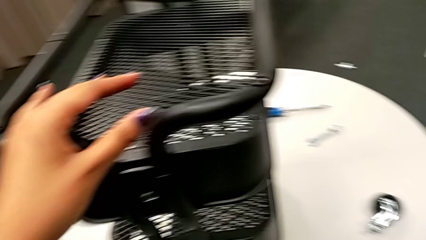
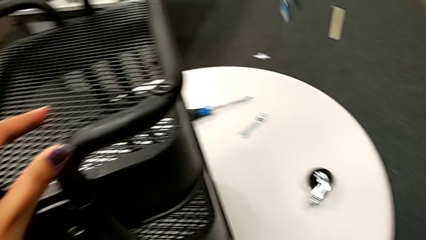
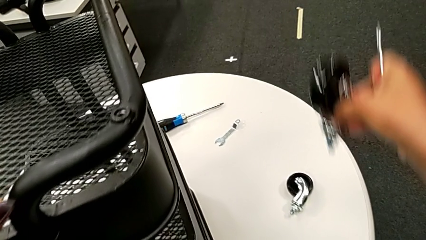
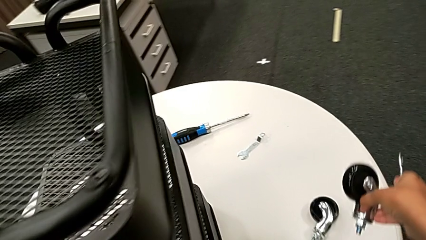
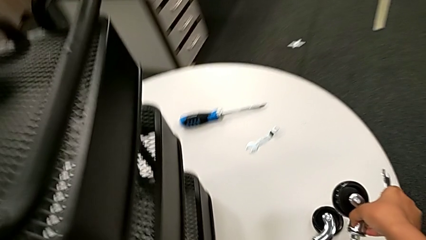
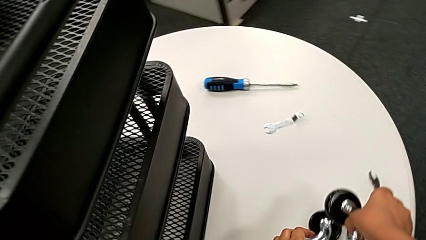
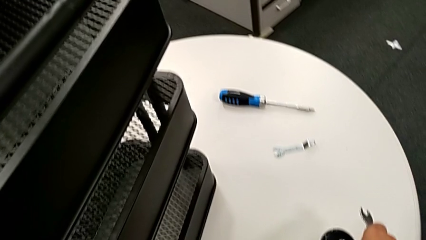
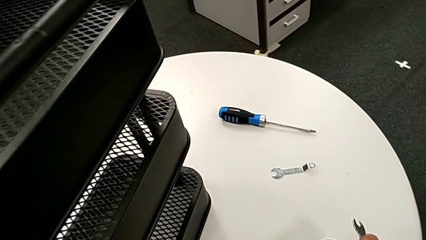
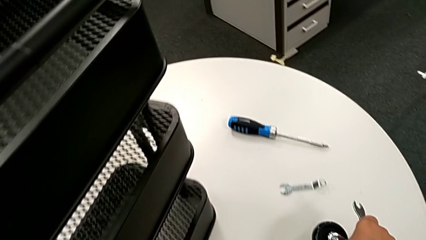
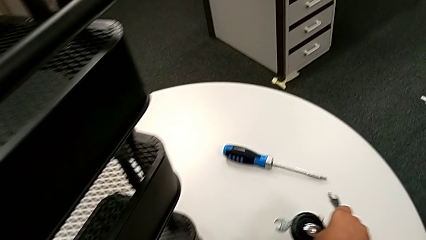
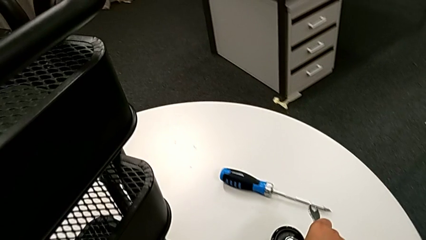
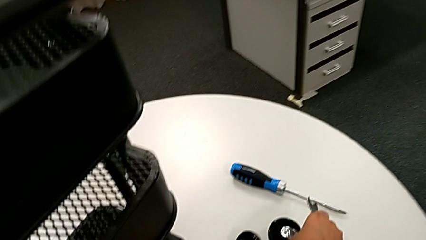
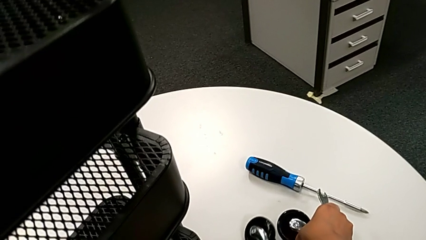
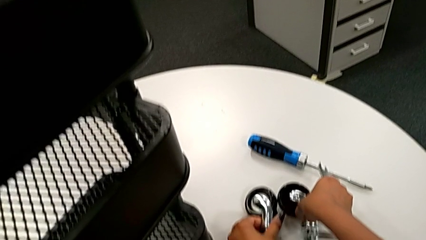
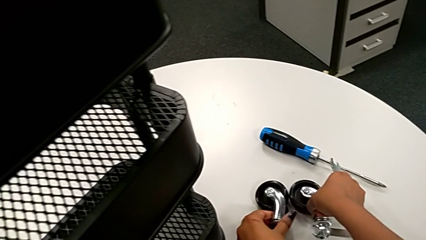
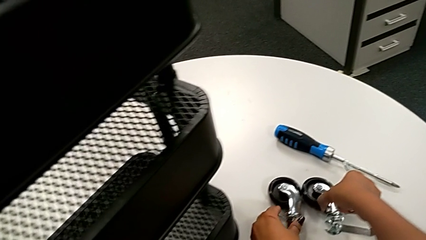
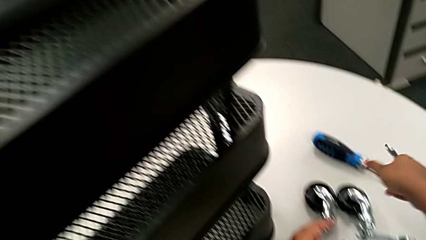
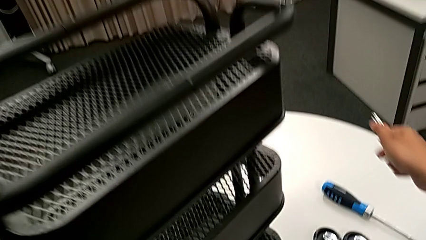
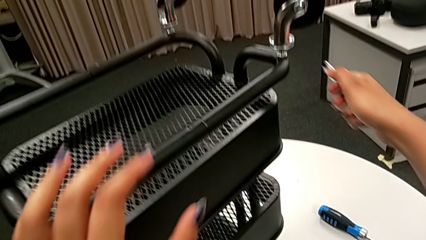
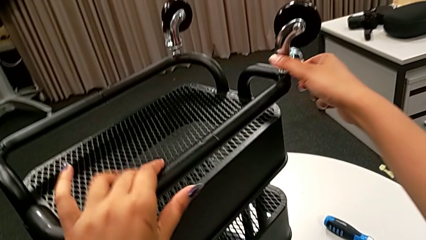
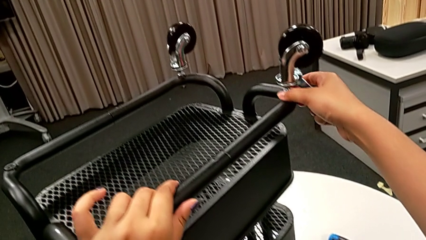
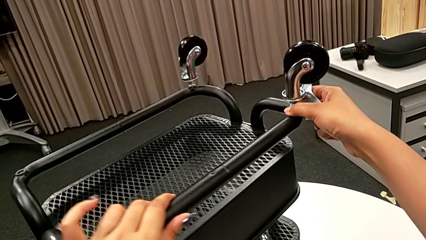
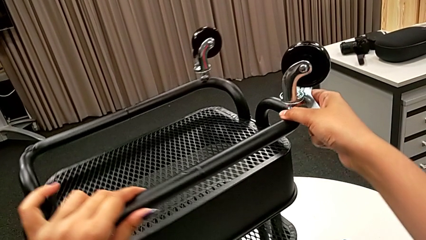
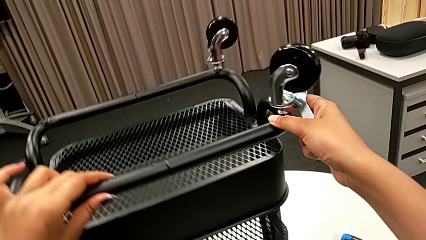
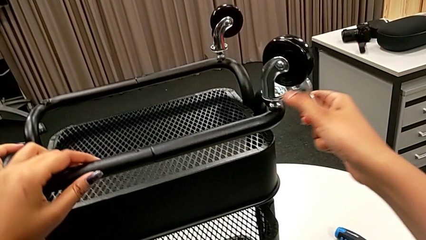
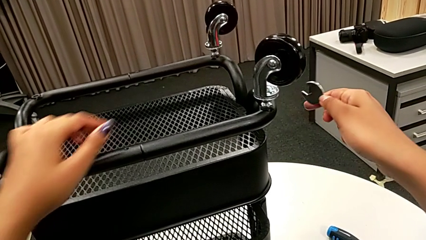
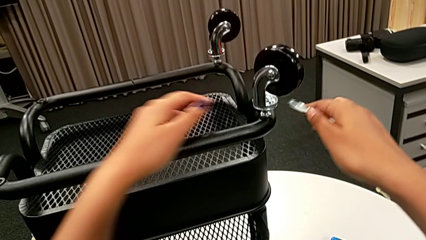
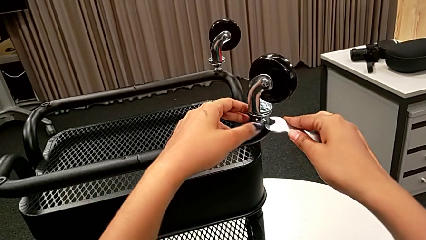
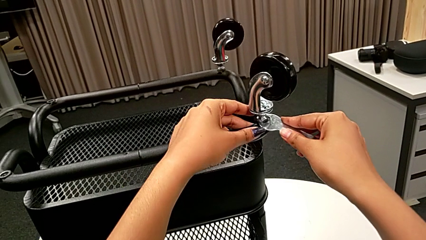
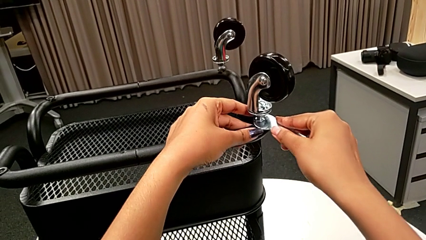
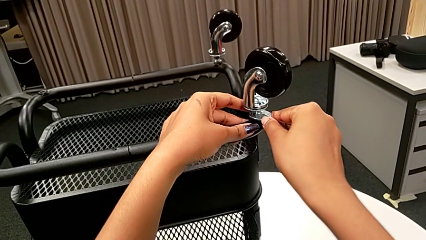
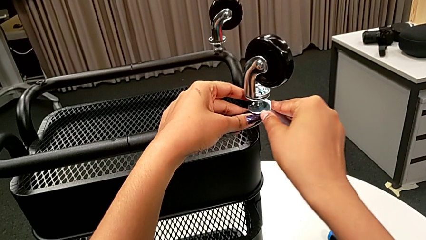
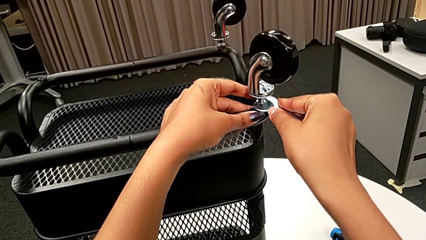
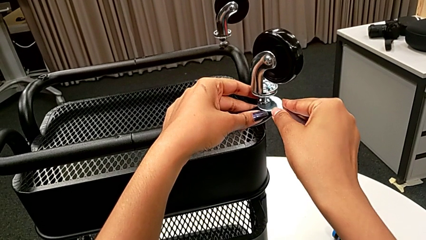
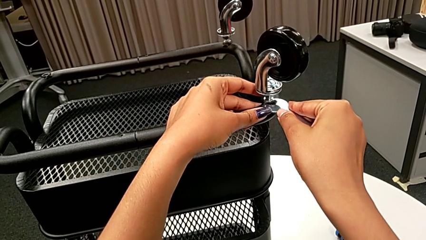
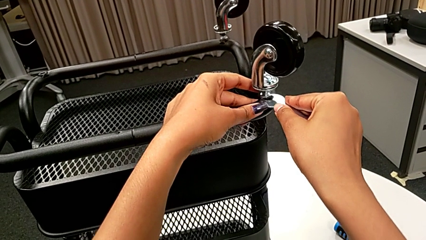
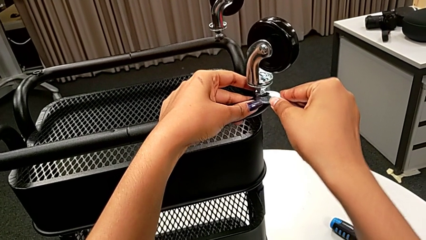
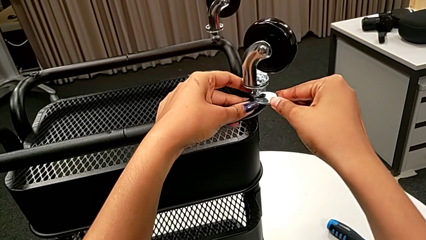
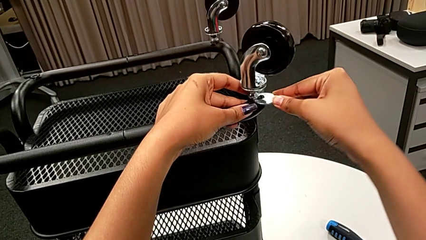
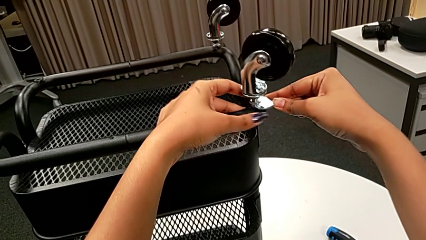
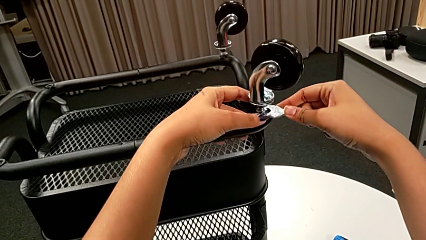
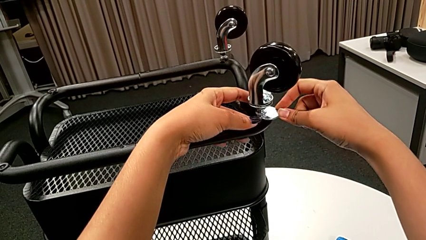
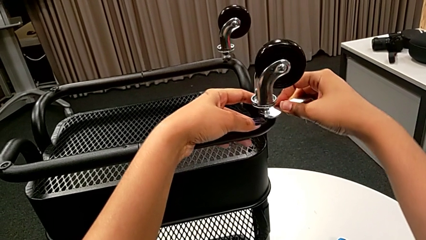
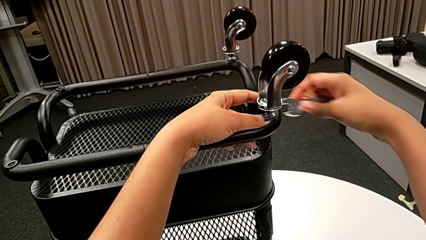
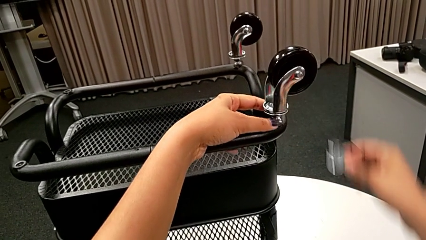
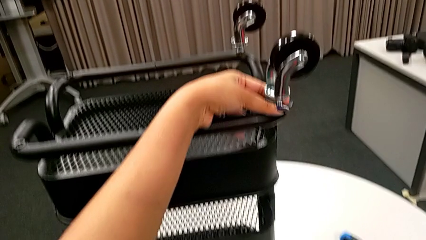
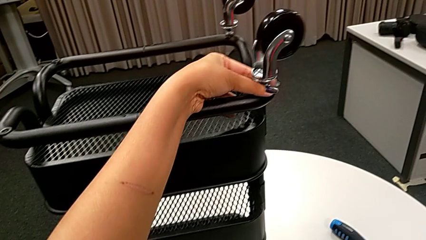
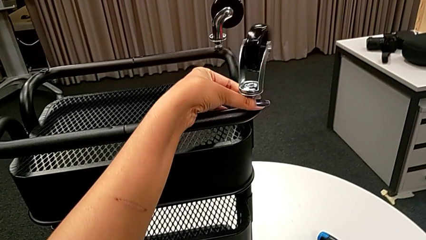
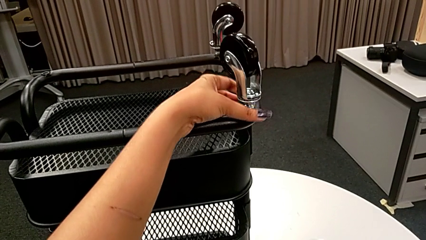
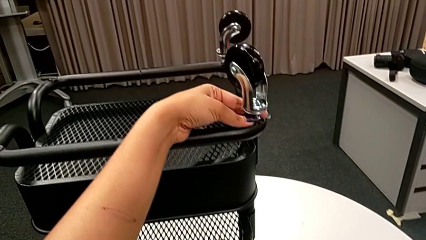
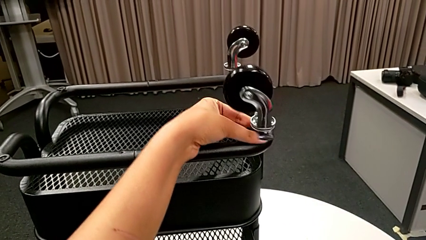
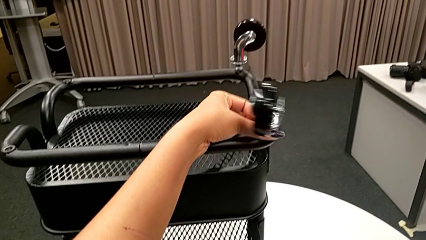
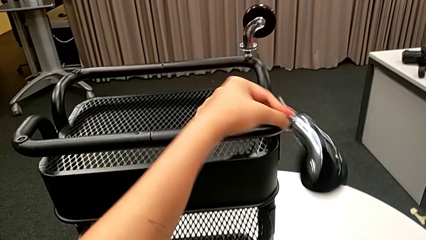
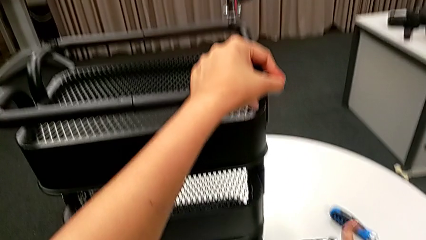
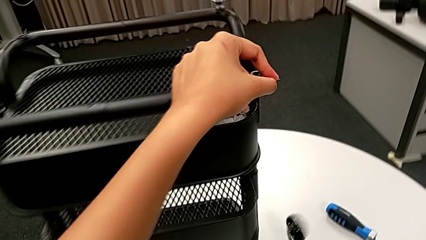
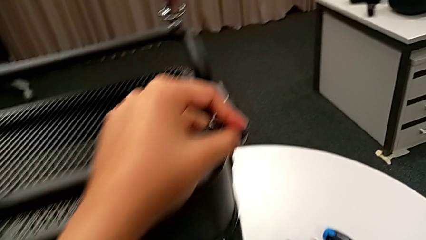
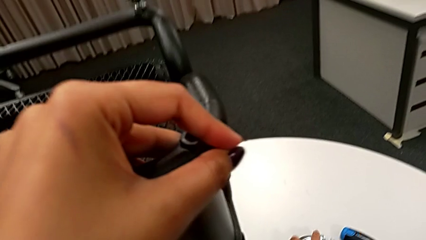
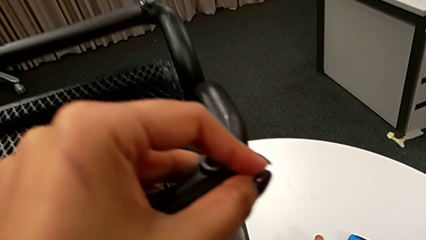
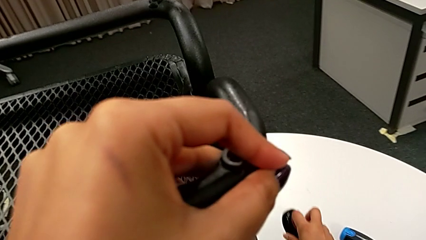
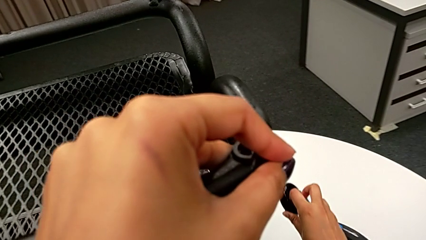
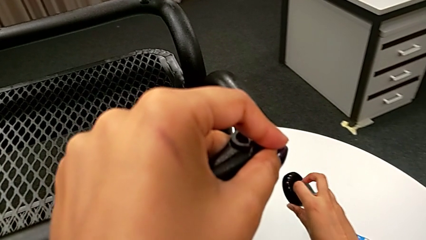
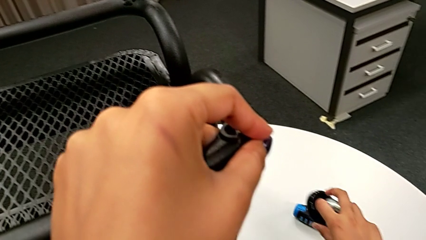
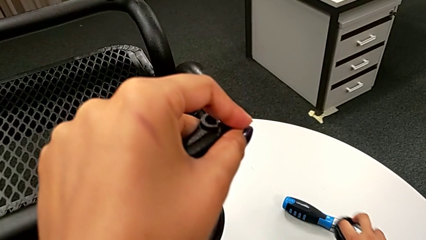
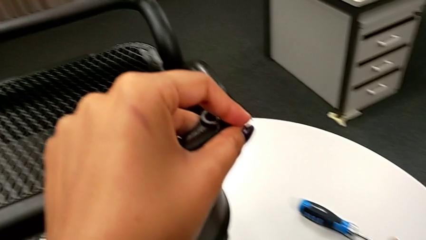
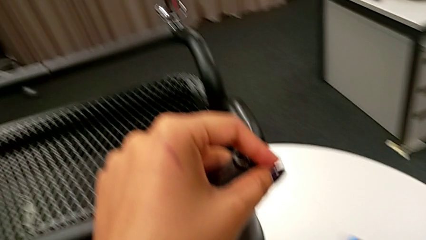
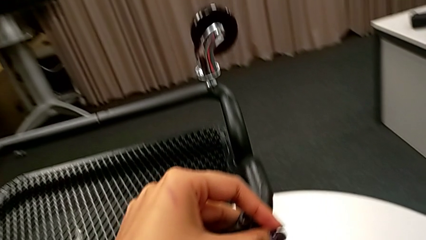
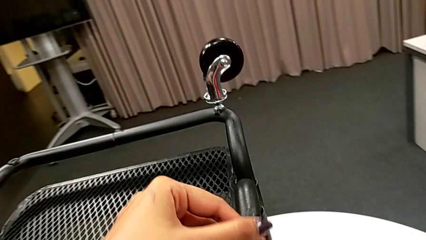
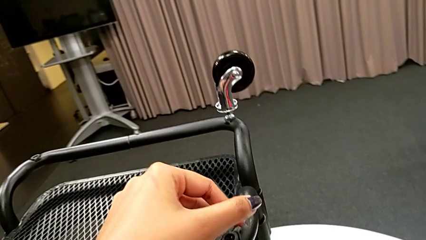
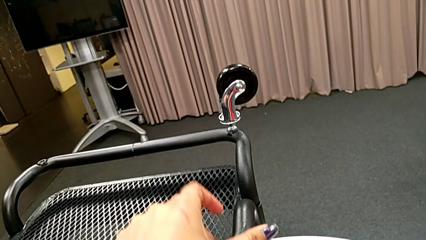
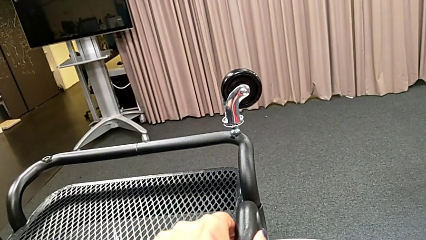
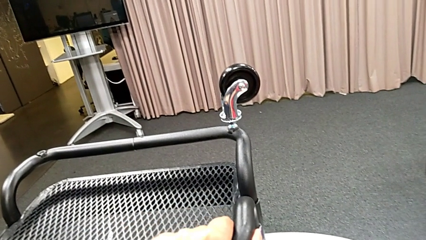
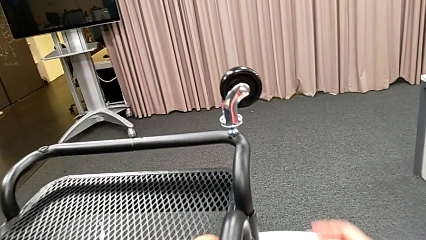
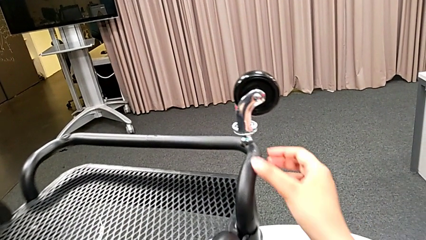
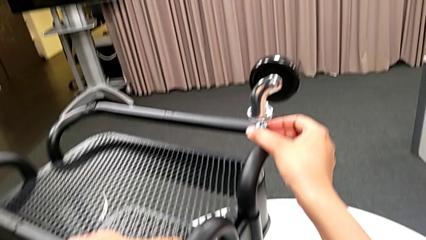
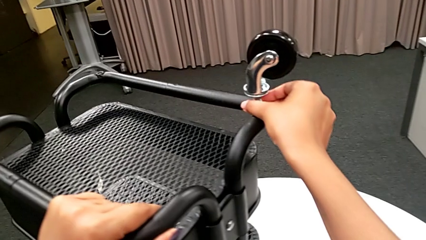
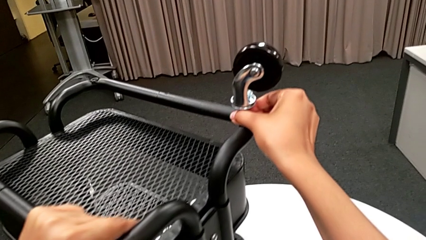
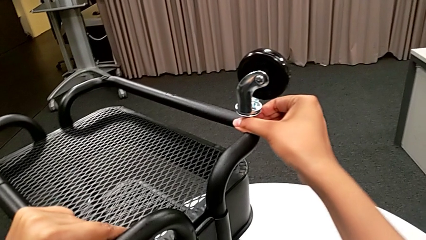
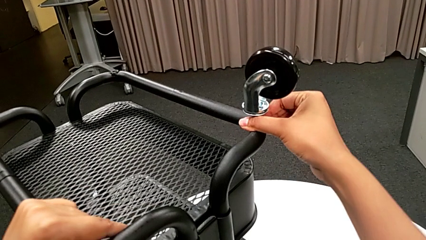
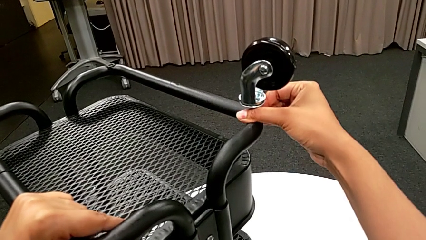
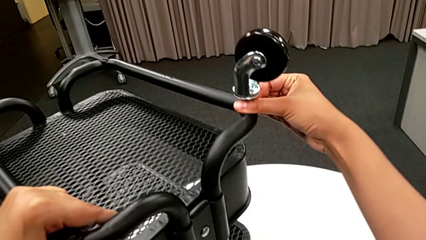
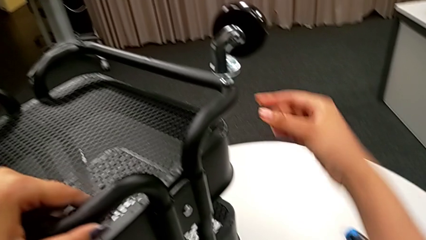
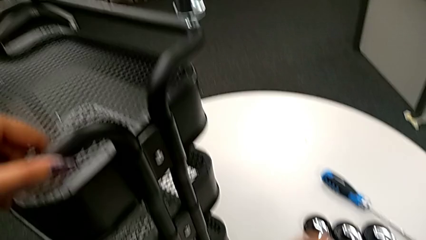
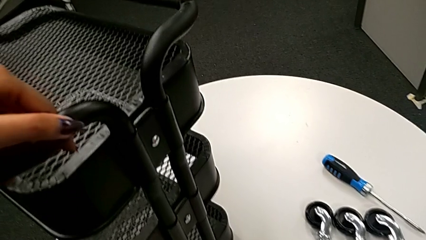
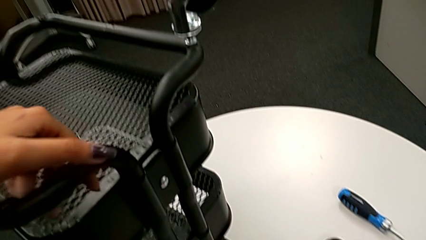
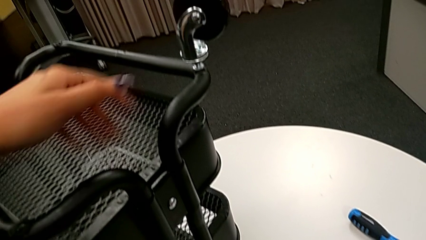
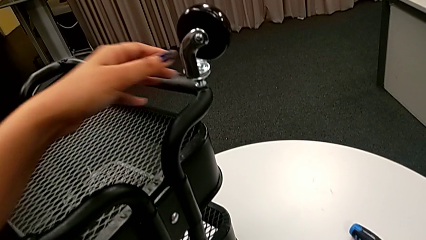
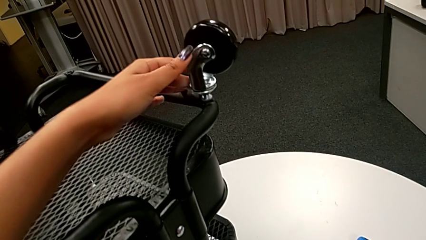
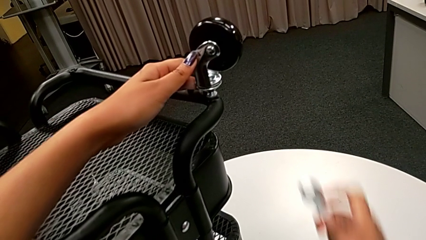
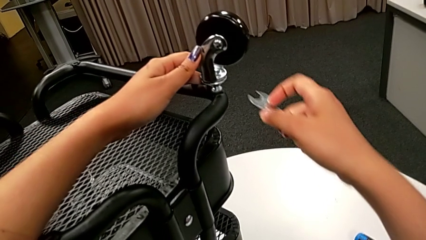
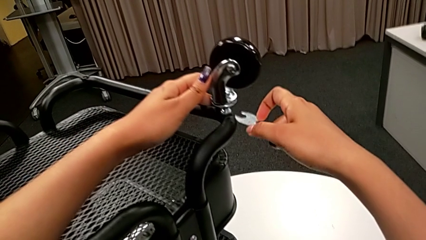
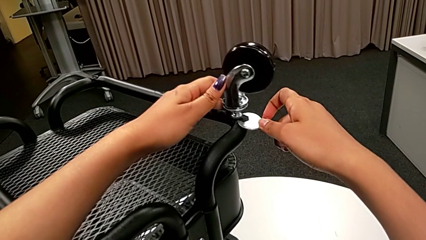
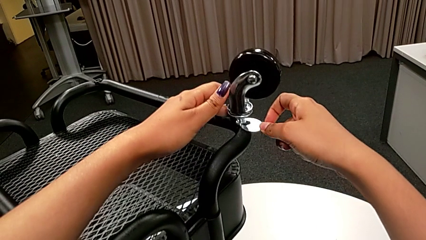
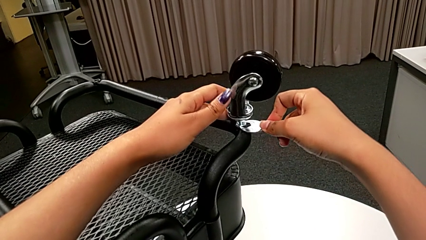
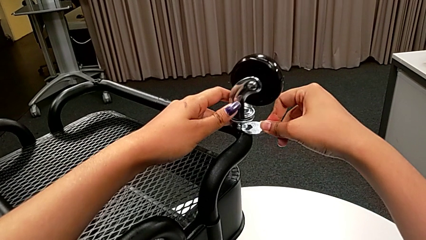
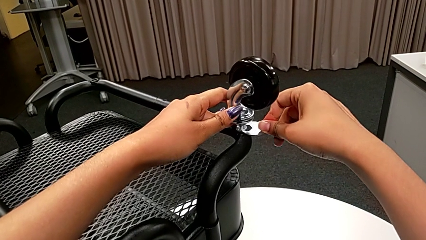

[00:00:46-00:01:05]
The camera wearer is disassembling the wheels of the rolling cart. They place the second wheel, slide the utility cart, unscrew the third hex nut, rotate the third wheel, grab it, place it, slide the utility cart, hold the fourth wheel, grab the flat hexagonal wrench and insert the fourth hexagonal wrench.
